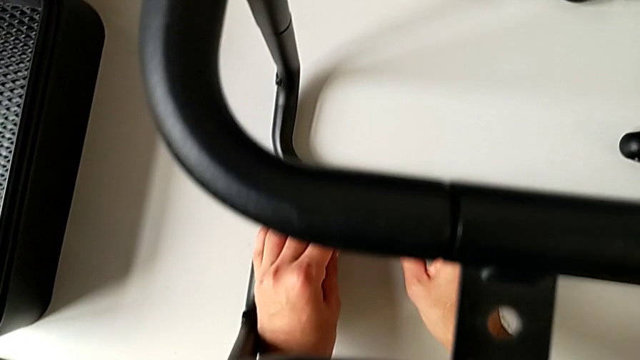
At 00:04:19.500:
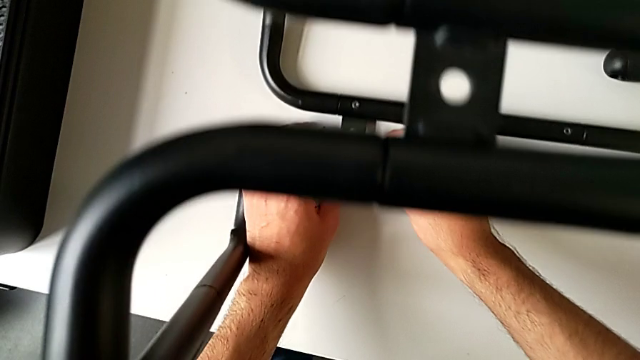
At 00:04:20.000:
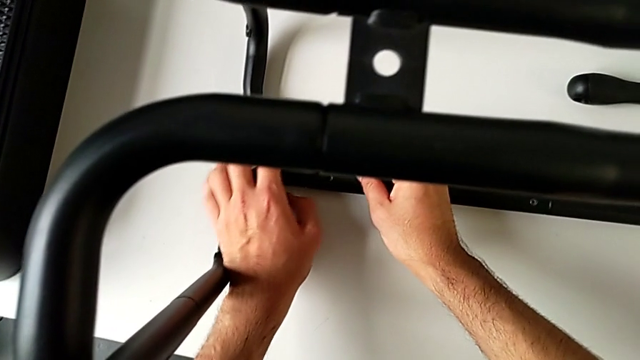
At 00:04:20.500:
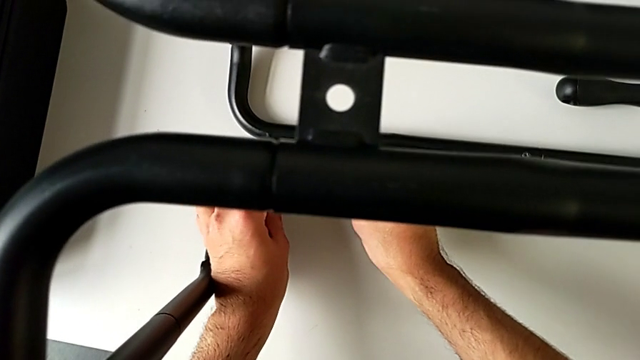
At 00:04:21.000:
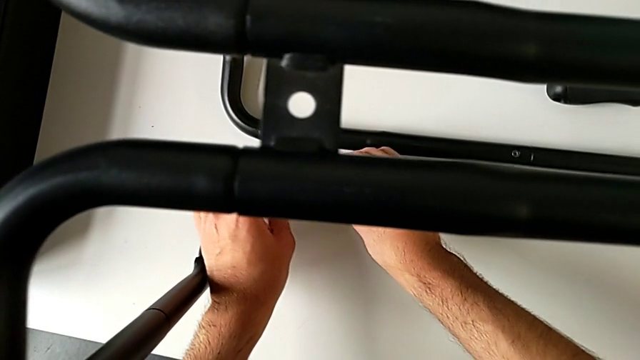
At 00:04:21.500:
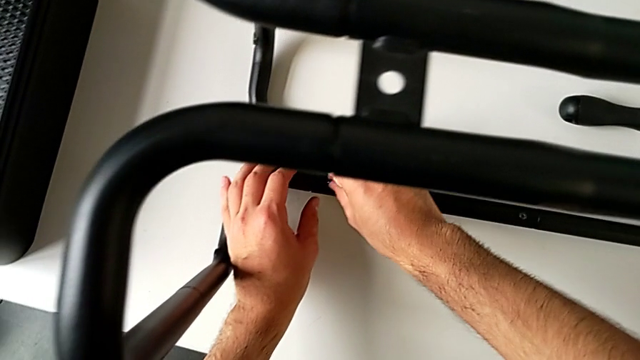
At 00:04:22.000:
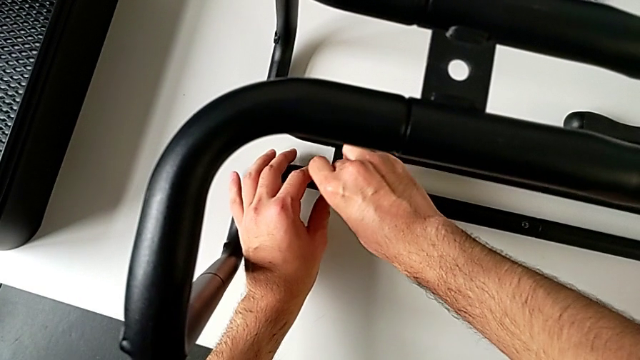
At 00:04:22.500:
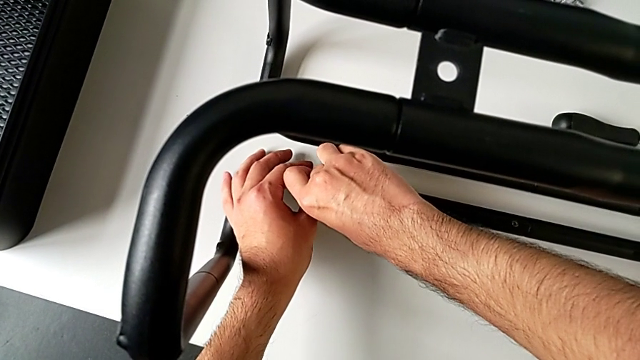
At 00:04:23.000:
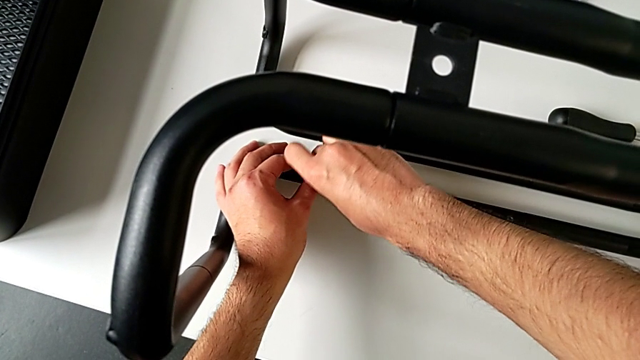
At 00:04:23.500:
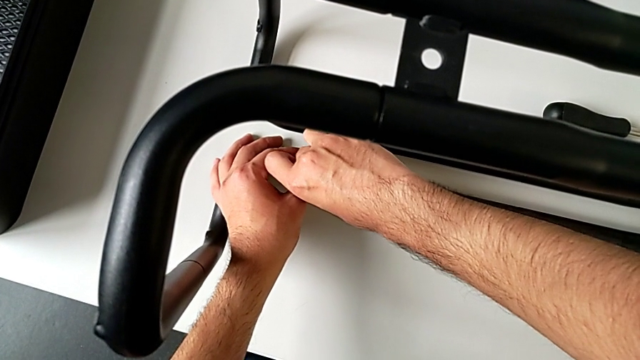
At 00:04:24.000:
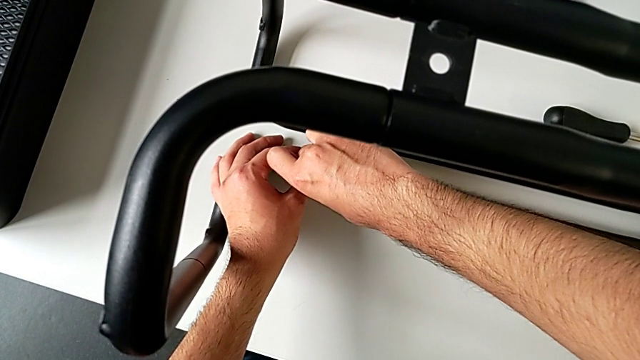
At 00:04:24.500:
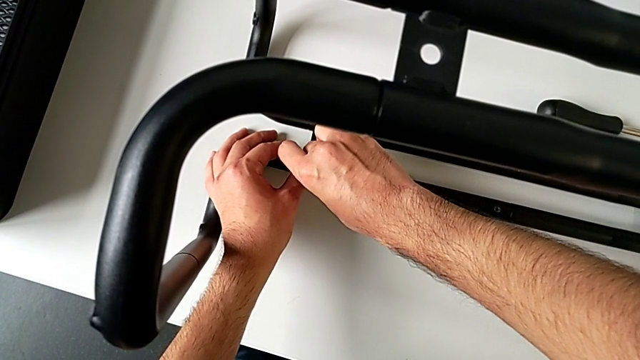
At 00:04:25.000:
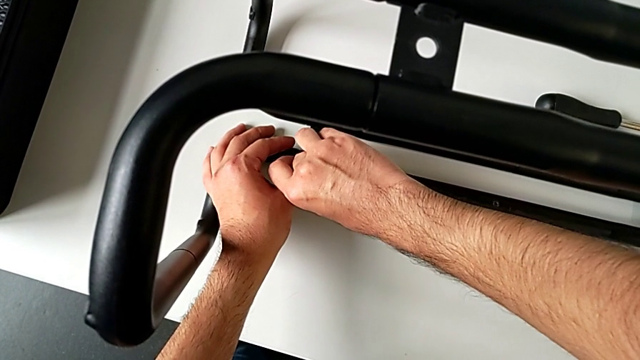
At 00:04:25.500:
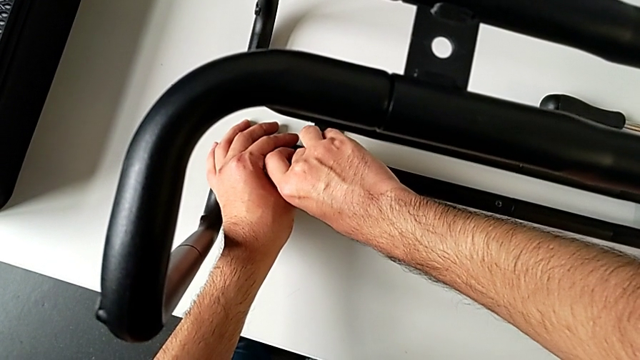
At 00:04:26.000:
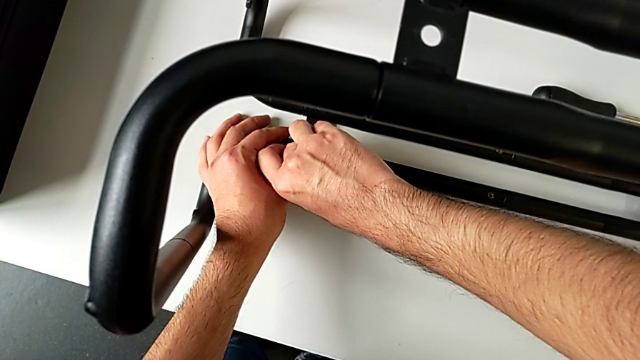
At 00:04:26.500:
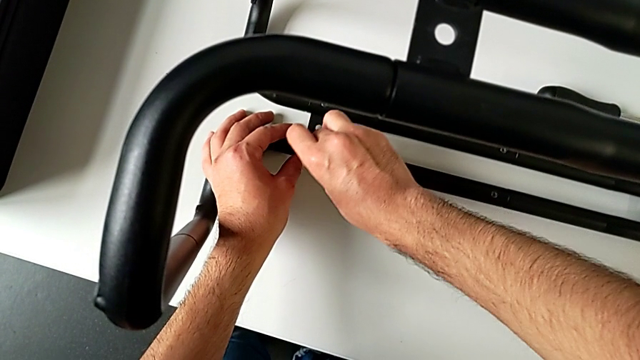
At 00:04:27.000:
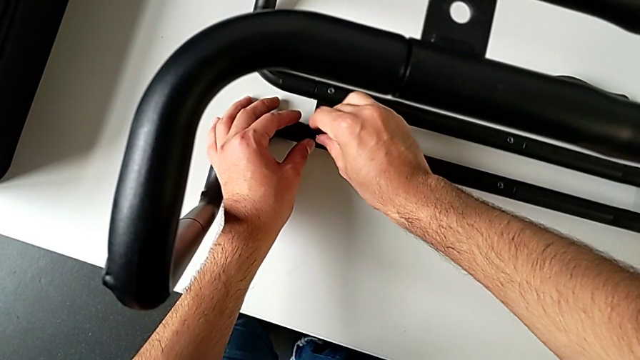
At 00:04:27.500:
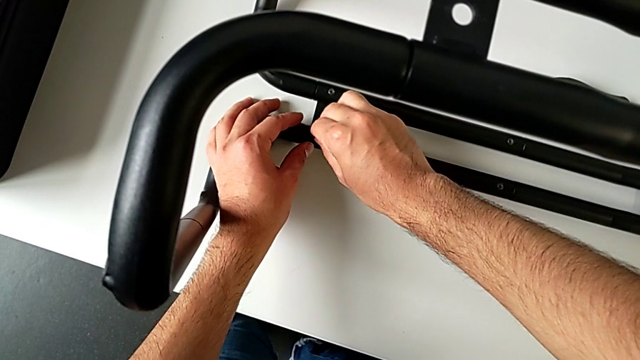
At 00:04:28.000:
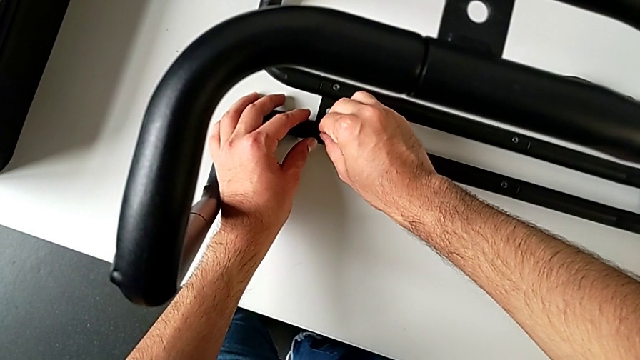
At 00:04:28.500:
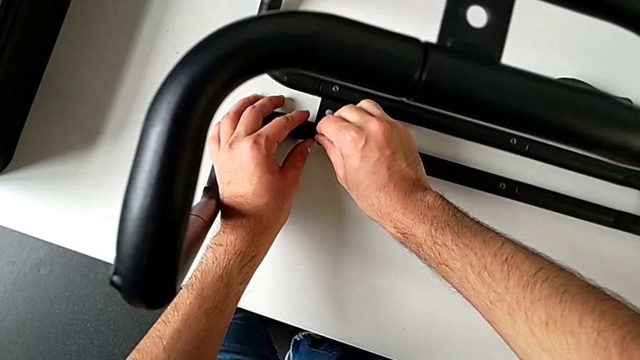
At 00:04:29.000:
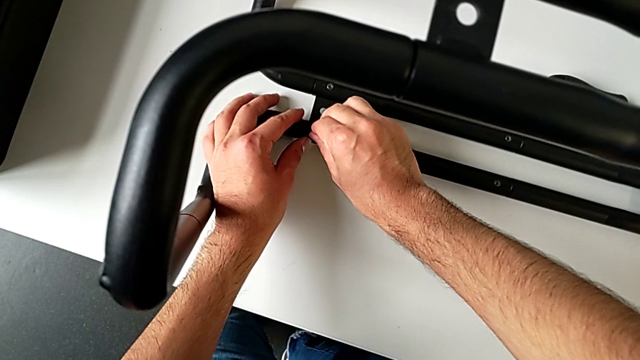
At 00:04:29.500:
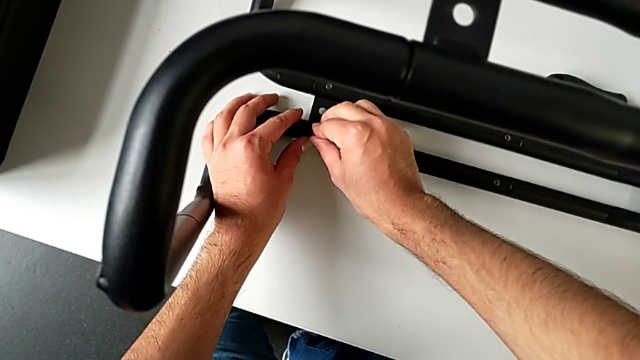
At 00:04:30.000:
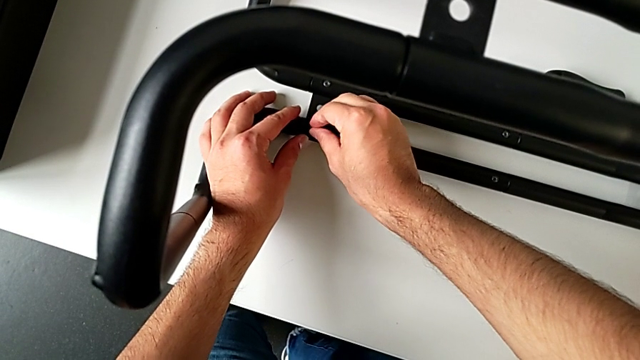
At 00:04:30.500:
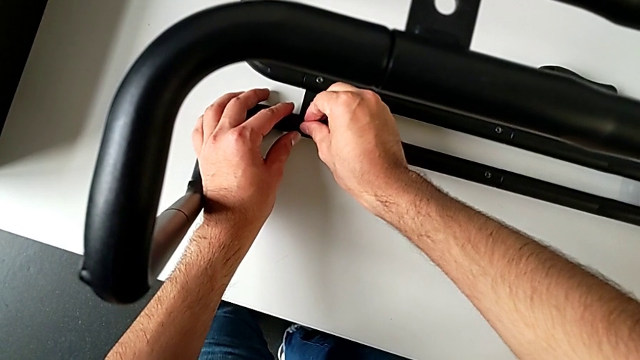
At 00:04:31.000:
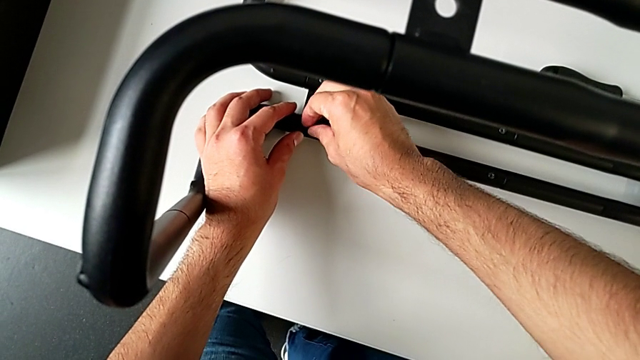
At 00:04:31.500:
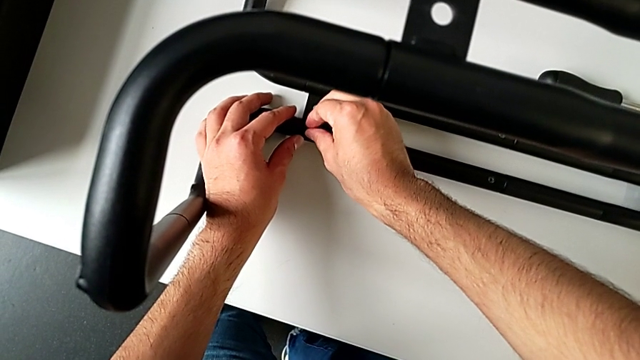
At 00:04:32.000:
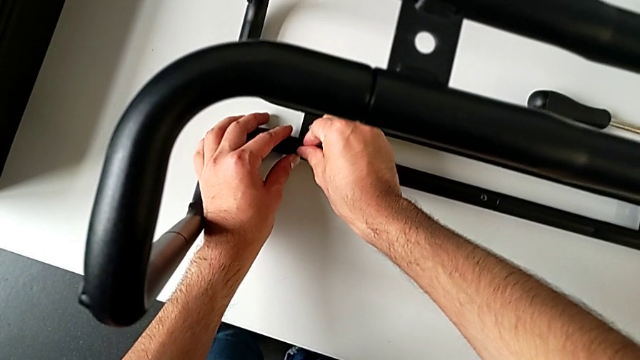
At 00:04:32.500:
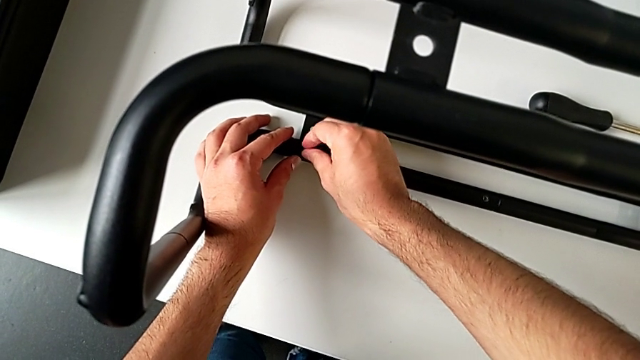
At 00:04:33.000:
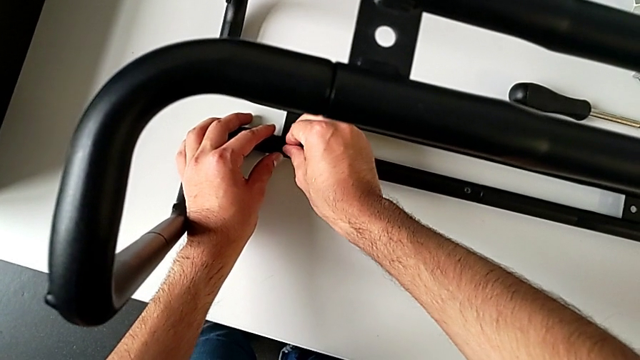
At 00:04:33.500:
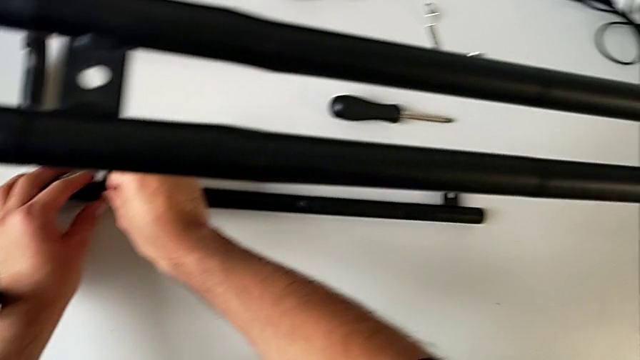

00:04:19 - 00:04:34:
The camera wearer is assembling the sidebars with the base frame. They keep wrongly screwing the hexagon cap nut, failing to screw the hex nut.

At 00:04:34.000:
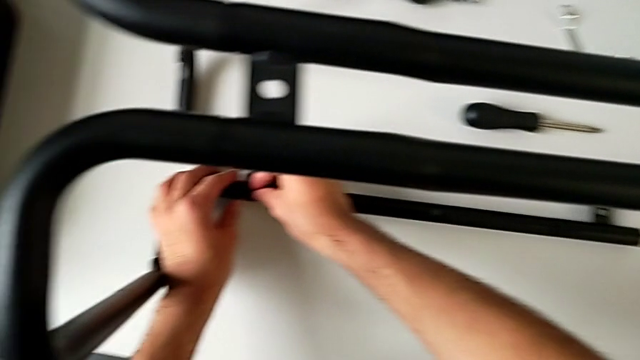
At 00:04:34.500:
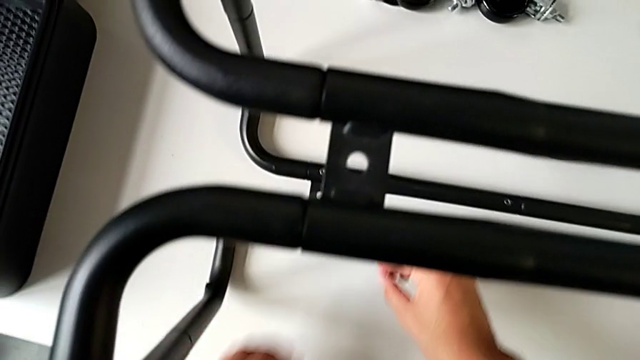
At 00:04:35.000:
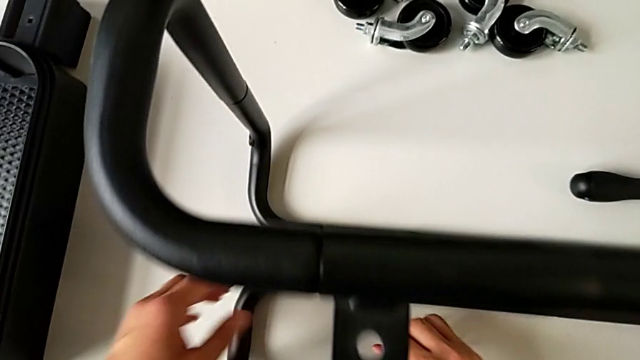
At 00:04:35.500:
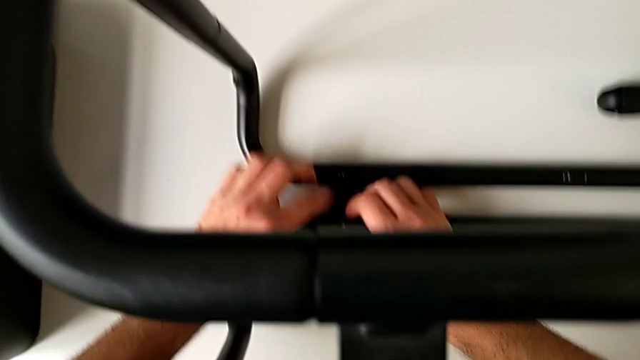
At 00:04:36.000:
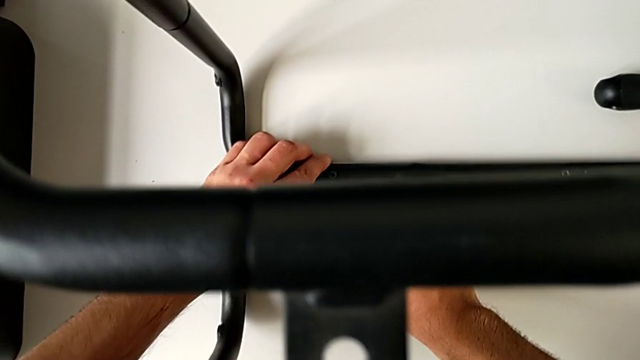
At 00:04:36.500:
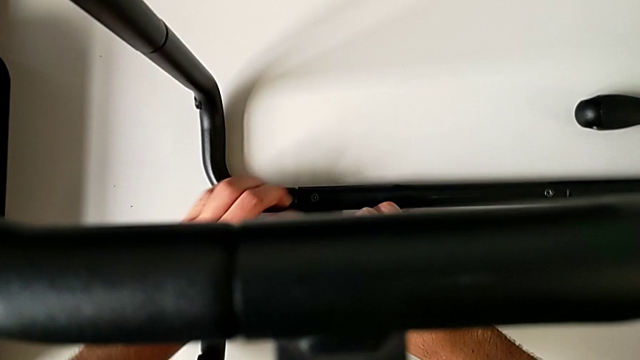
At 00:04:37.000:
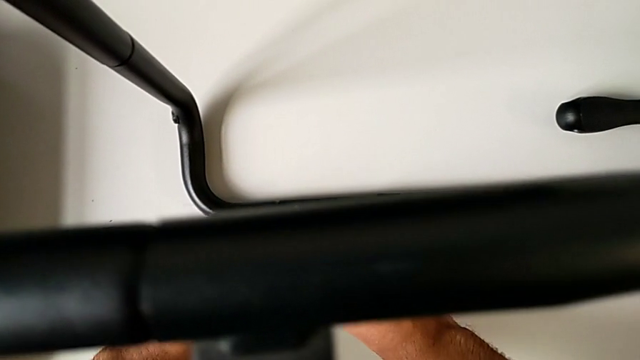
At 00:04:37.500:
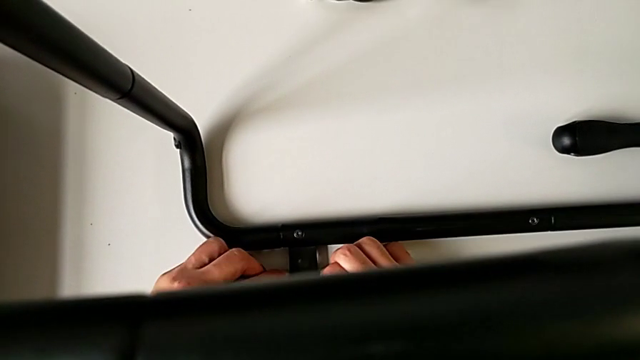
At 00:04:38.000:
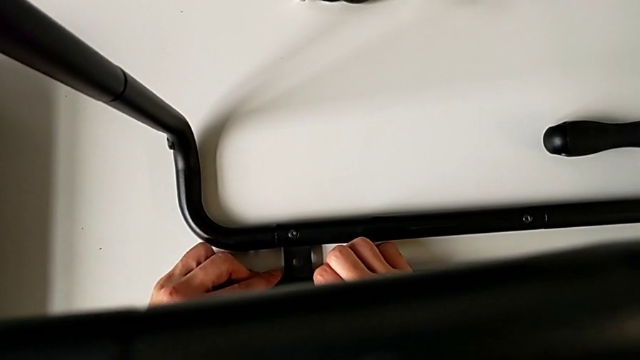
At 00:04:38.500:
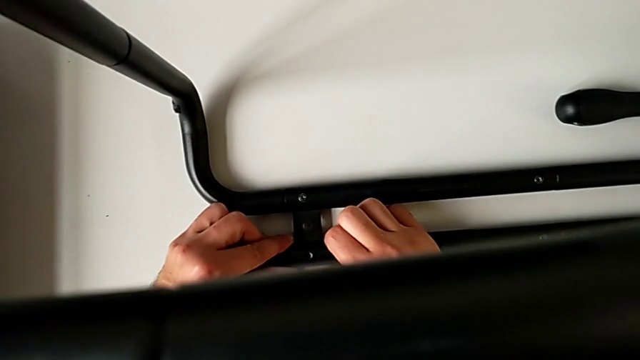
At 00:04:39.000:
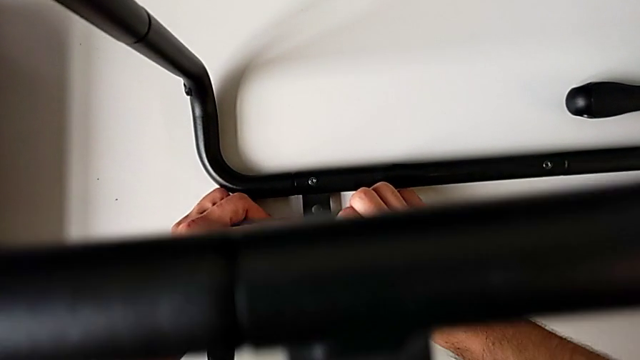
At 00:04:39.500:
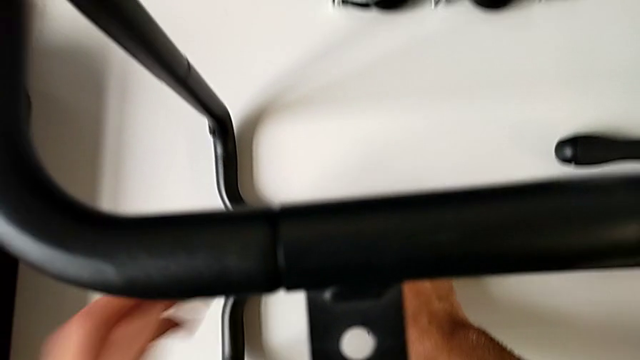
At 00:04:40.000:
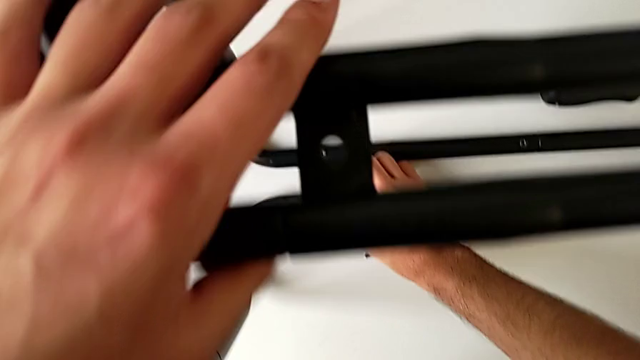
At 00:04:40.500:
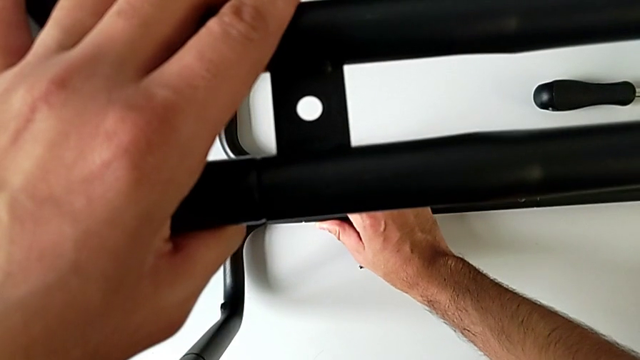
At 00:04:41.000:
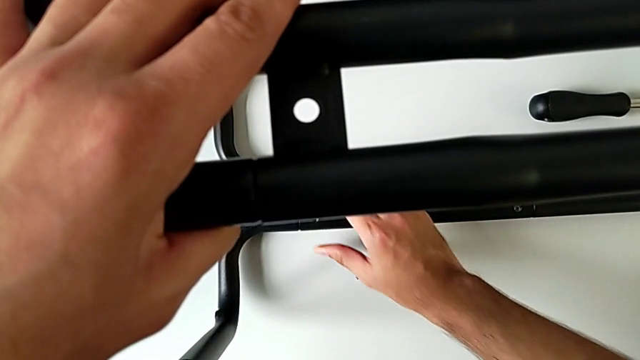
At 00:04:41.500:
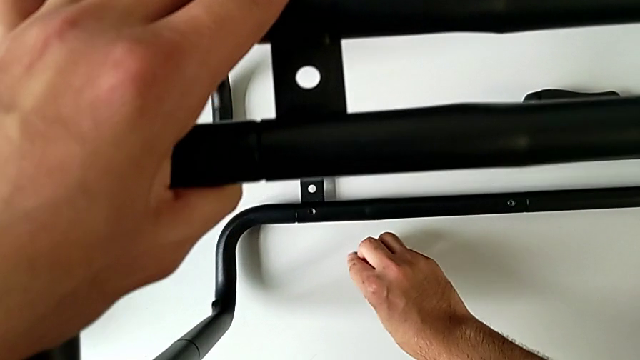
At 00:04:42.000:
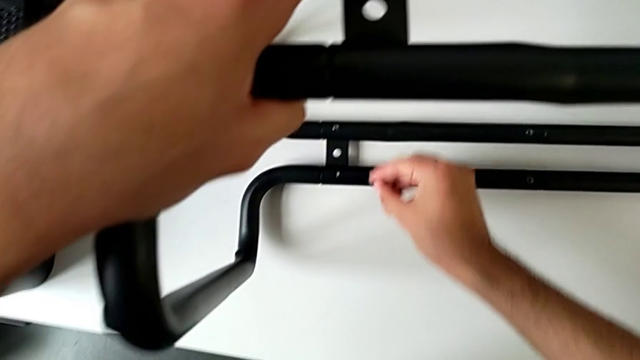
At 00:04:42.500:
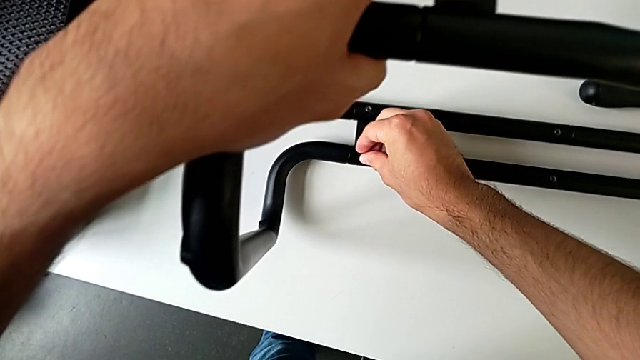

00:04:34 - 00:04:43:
The camera wearer is assembling the sidebars with the base frame. They place the hexagon cap nut, validate the leg and grab the hexagon cap nut.
